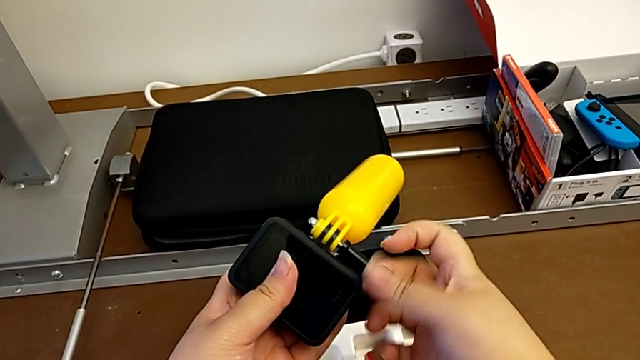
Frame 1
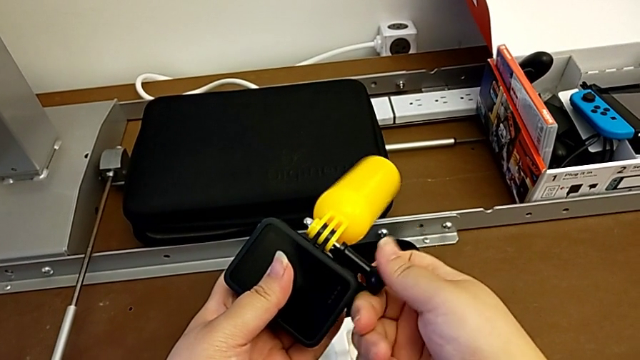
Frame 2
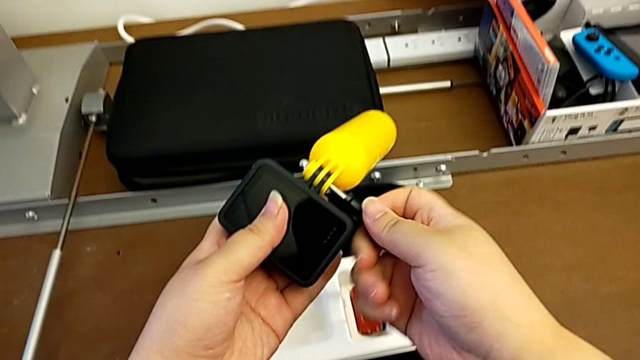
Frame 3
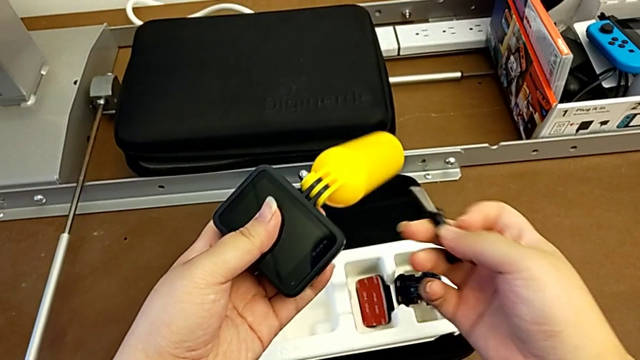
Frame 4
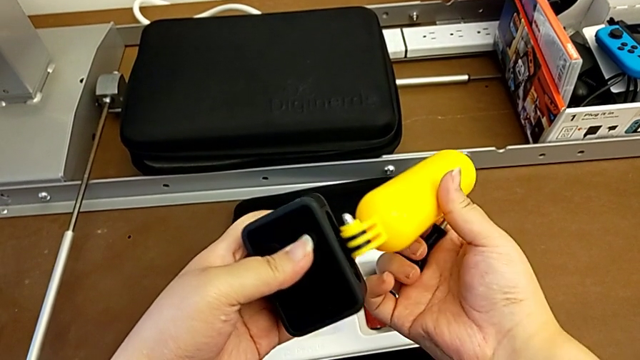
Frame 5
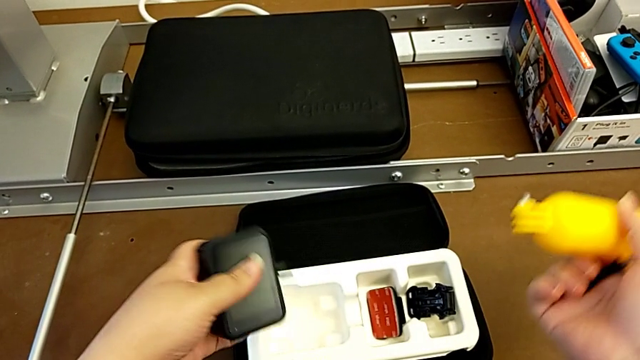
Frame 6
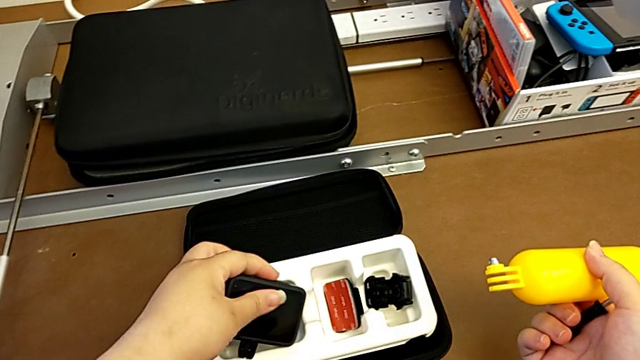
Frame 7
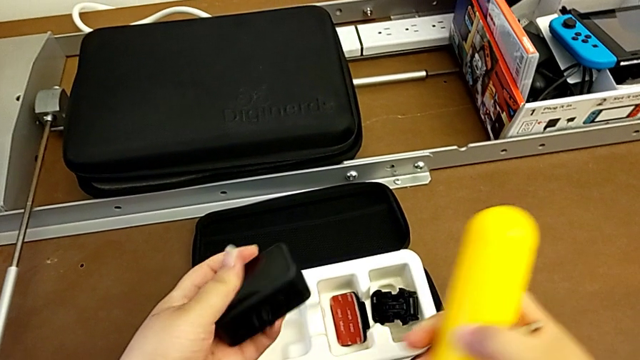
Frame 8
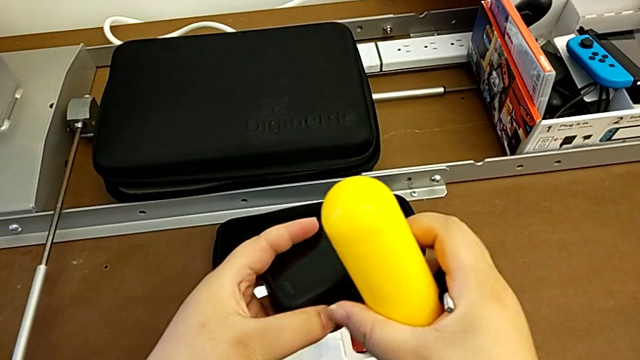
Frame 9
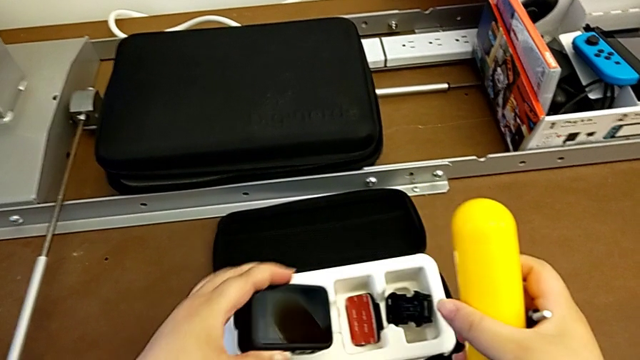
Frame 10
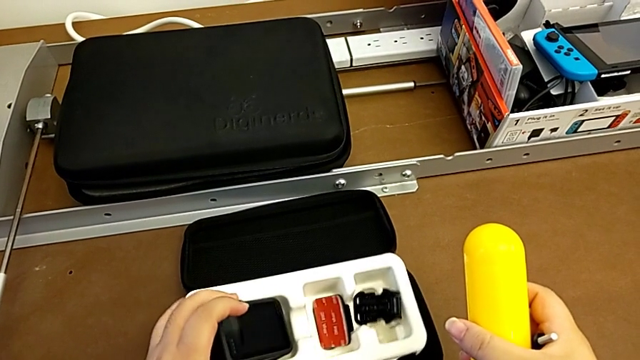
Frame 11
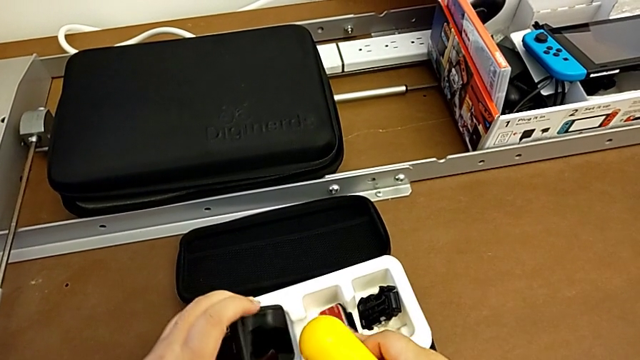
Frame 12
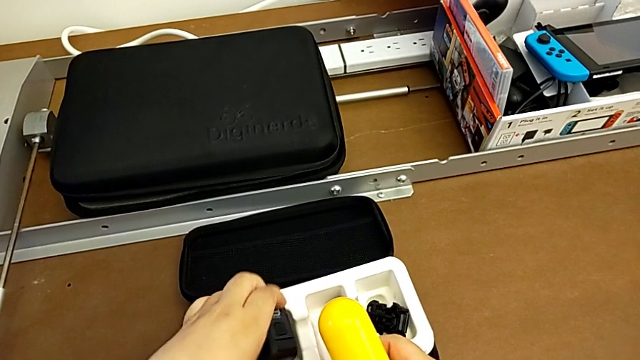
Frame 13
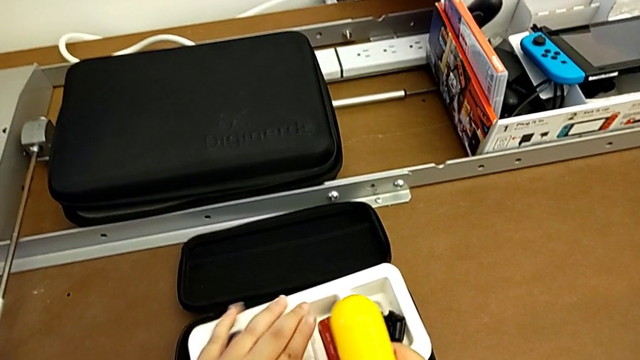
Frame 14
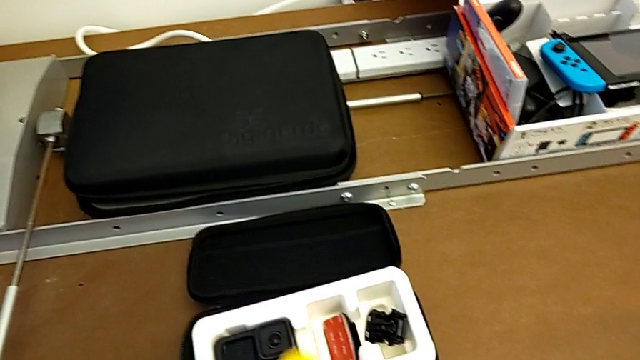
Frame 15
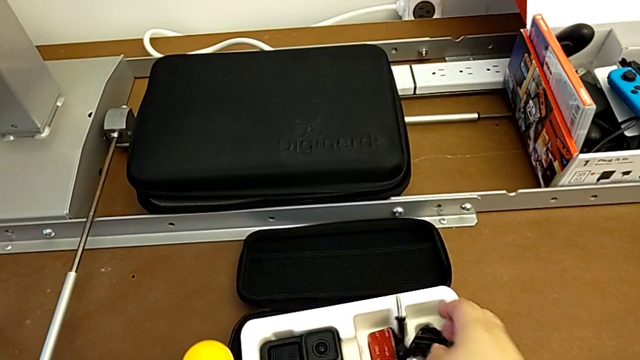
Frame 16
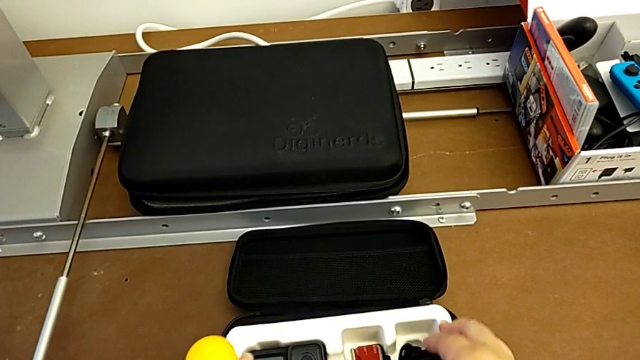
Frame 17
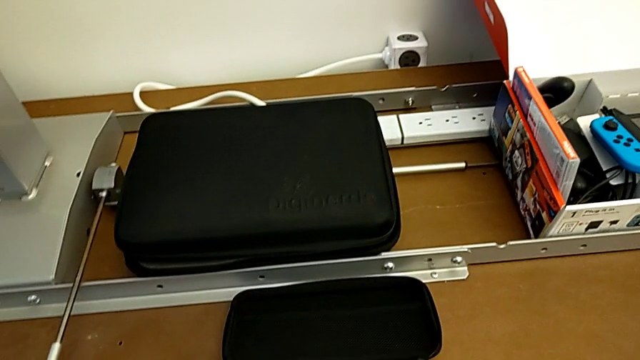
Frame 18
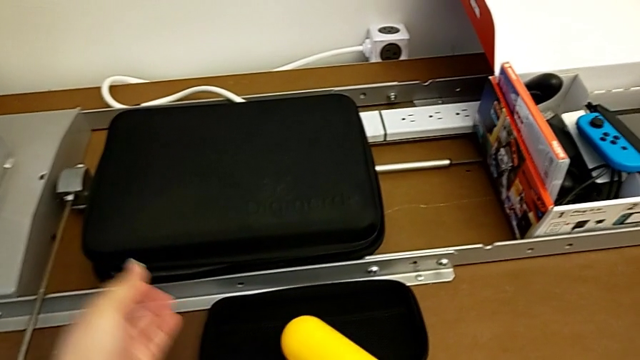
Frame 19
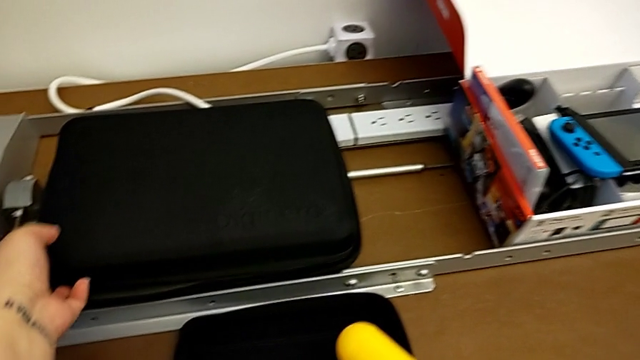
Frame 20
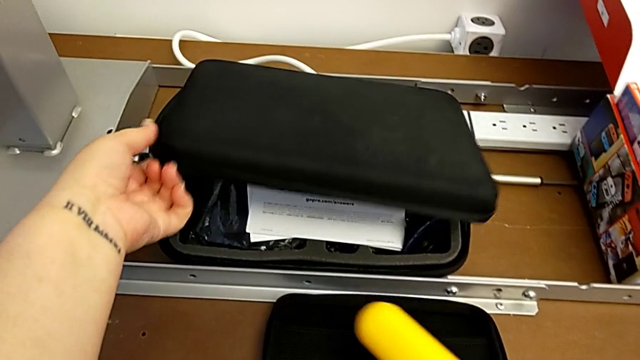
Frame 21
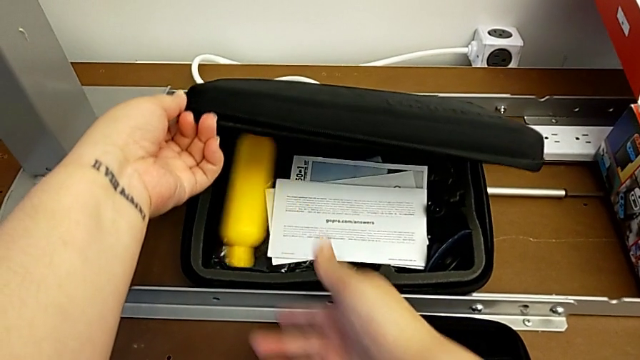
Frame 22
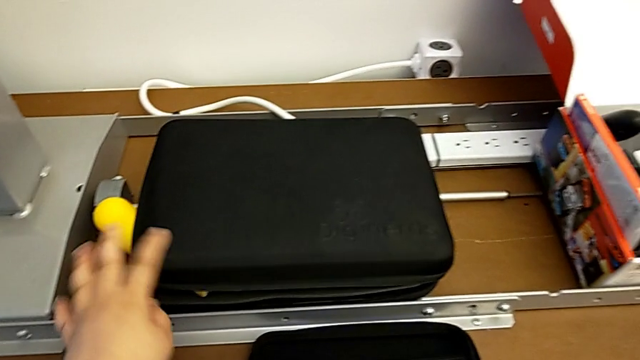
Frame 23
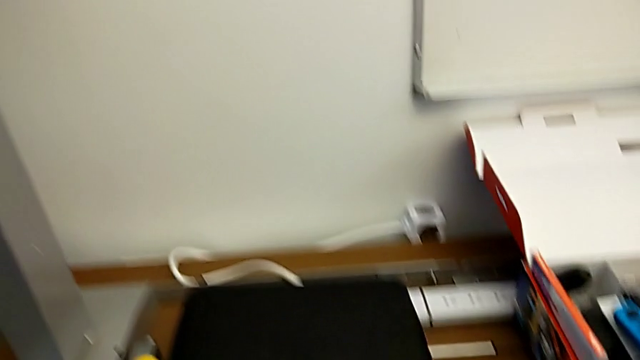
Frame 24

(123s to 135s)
The camera wearer is detaching the handheld grip from the GoPro mount. They withdraw the yellow handheld grip, rotate the GoPro, drop the screw, open the high box, drop the yellow handheld grip and close the high box.
